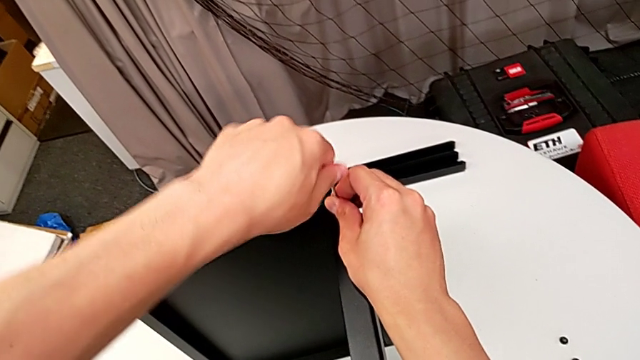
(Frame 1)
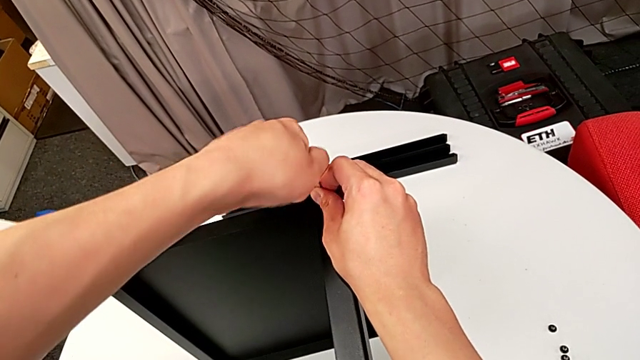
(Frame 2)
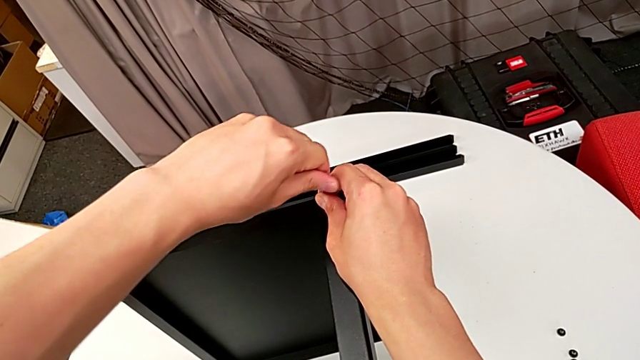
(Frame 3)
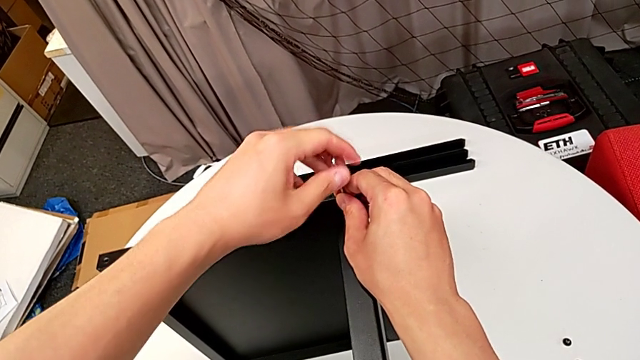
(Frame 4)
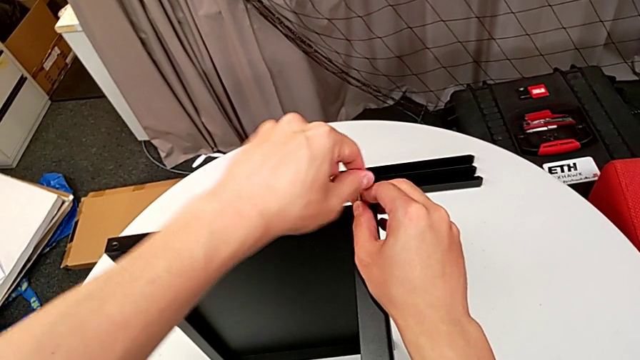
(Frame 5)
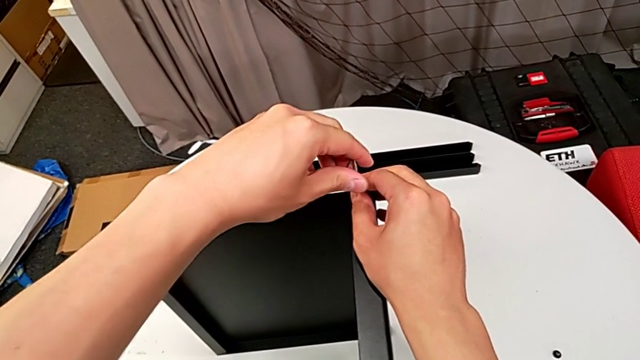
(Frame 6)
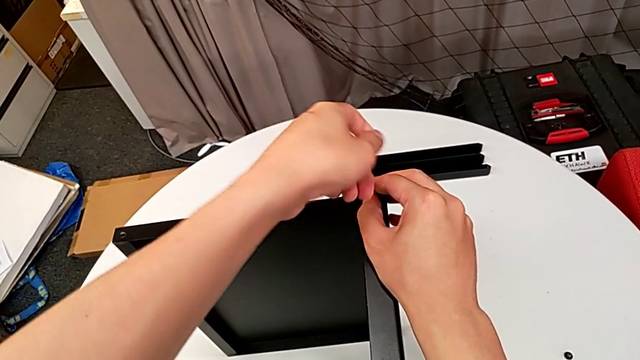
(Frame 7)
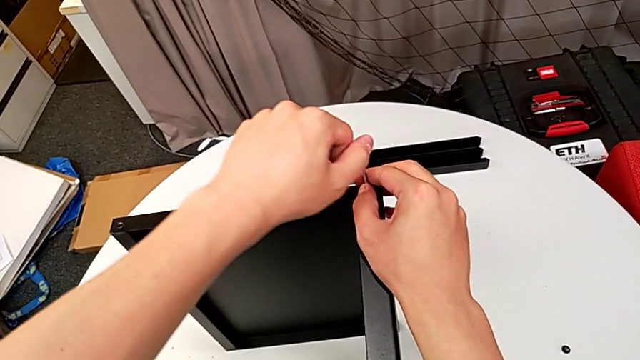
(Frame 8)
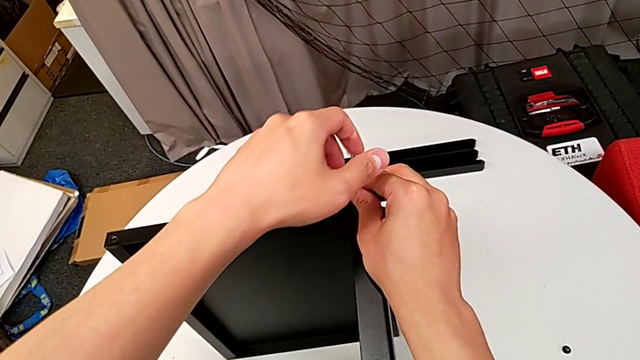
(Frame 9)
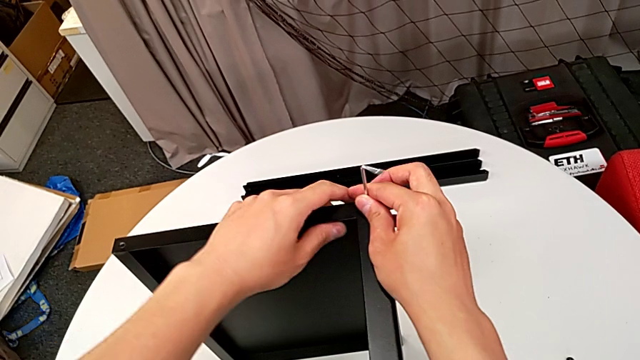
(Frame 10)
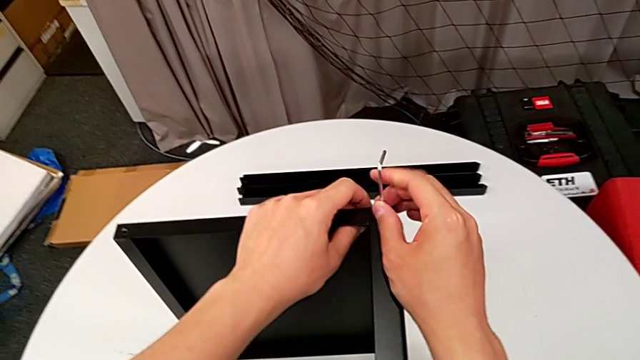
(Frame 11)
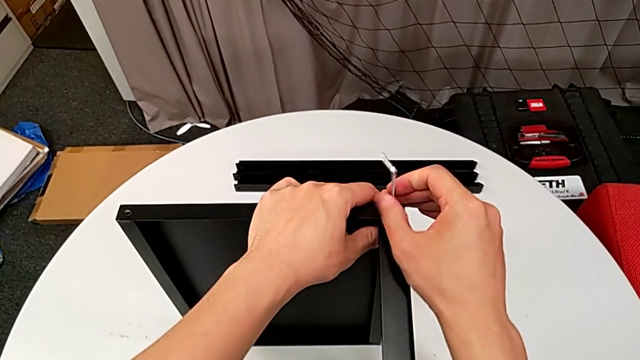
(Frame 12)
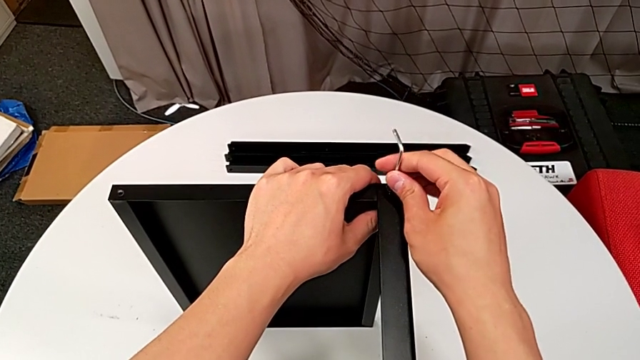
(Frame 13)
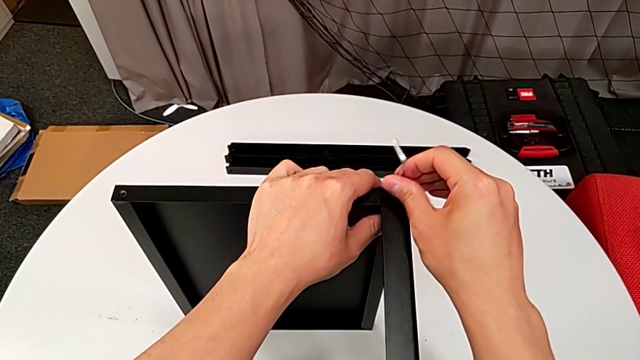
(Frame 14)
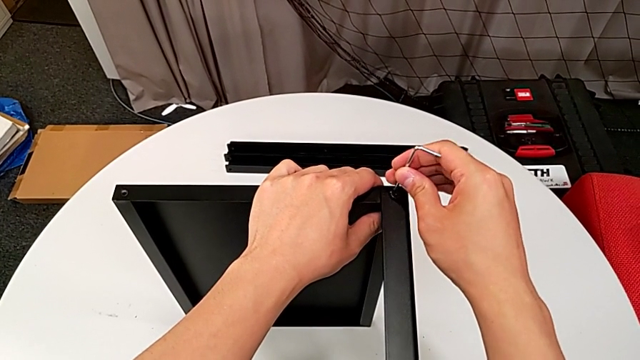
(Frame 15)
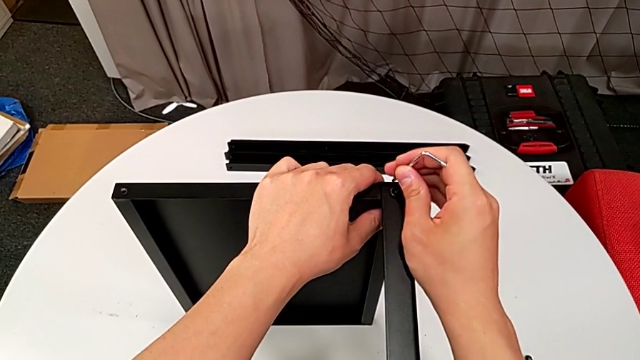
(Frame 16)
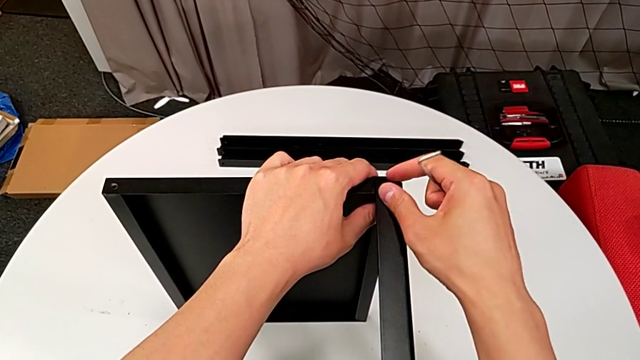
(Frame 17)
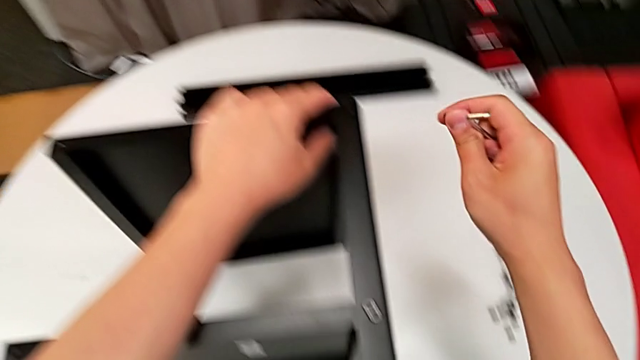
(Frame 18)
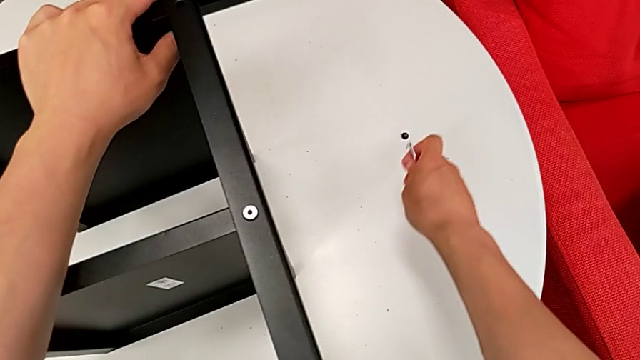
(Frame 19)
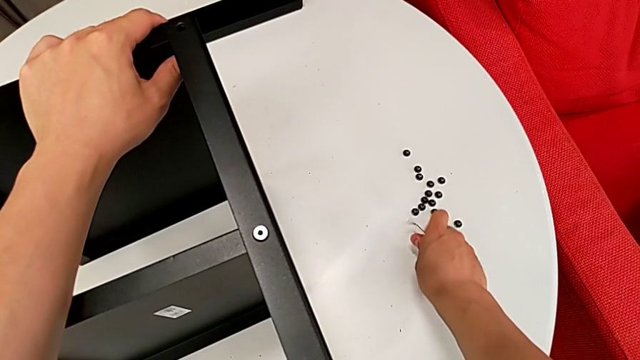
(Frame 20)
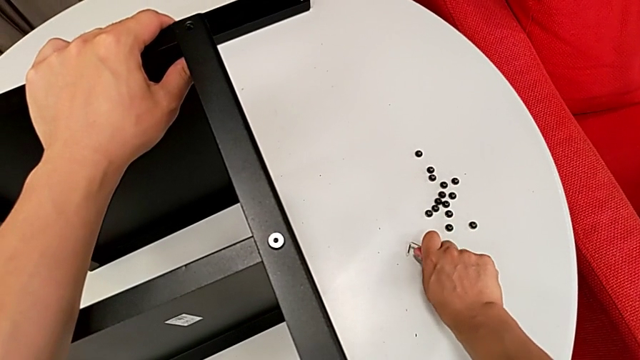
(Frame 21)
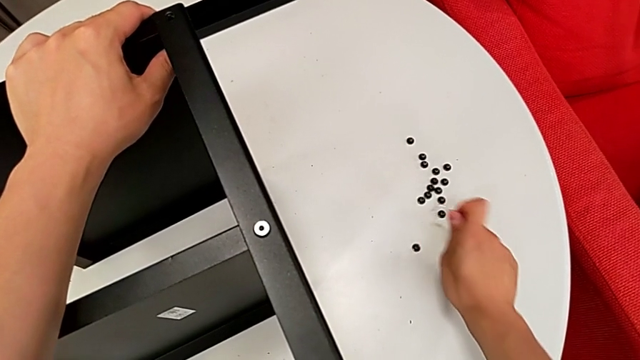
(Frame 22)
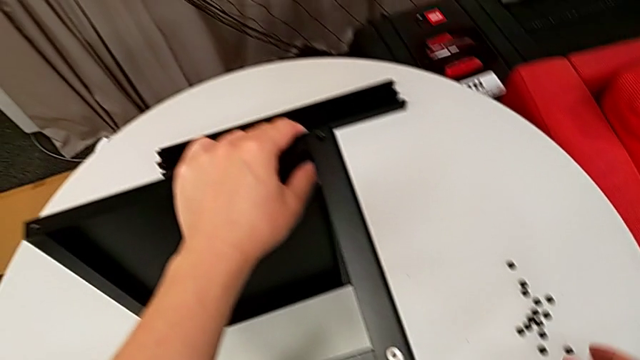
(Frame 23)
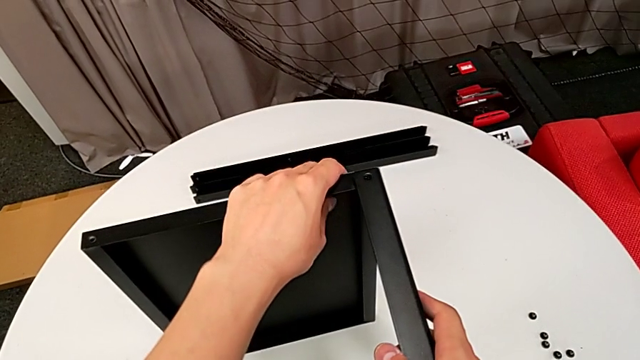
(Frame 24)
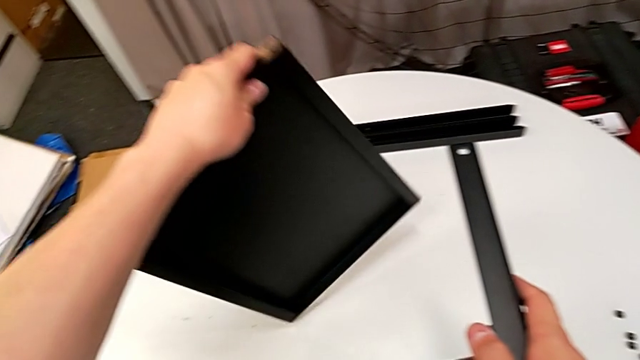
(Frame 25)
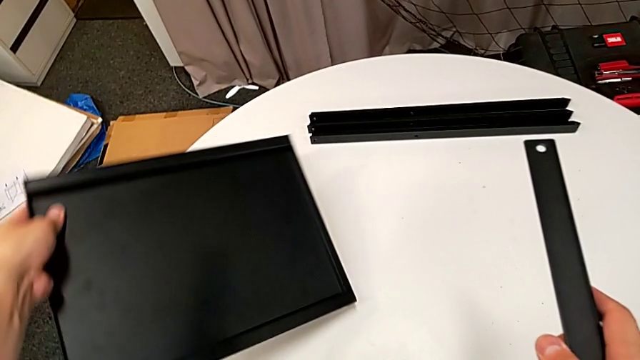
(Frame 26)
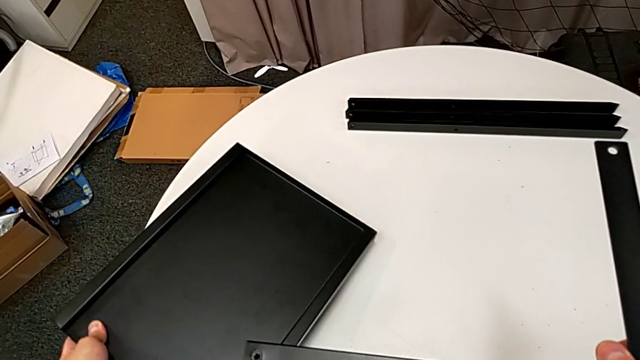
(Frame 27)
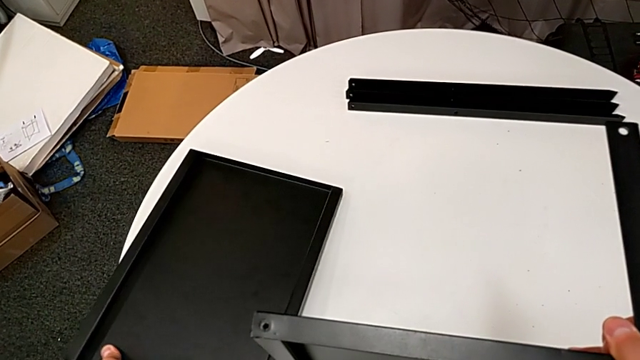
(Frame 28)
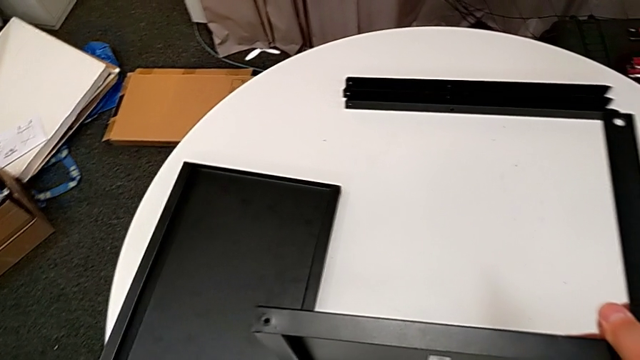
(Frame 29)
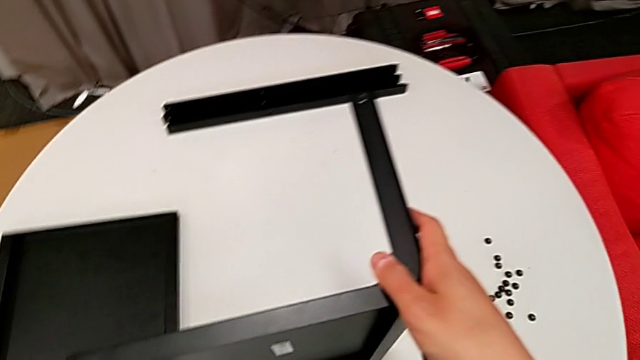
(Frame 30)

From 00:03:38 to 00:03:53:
The camera wearer is disassembling the fourth leg of the table. They unscrew the hex socket head with the left hand, unscrew it with the right hand, withdraw the Allen wrench, disassemble the hex socket head, place the hex socket head, place the Allen wrench, disassemble the top tray, place the top tray and approach the nightstand.

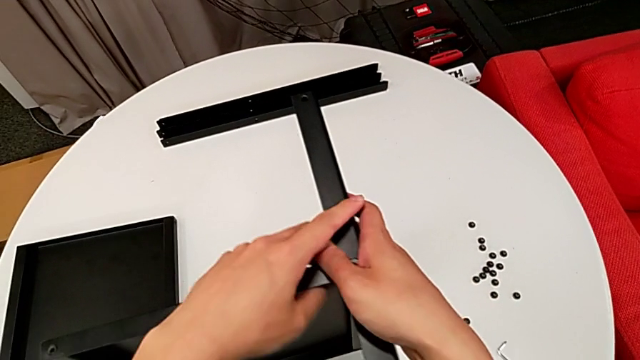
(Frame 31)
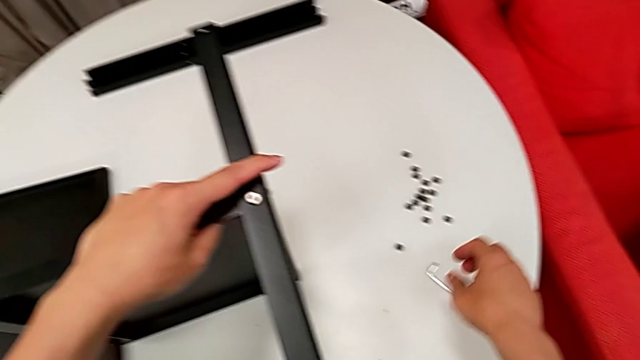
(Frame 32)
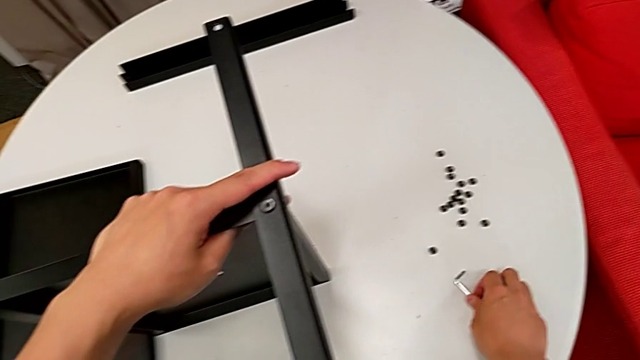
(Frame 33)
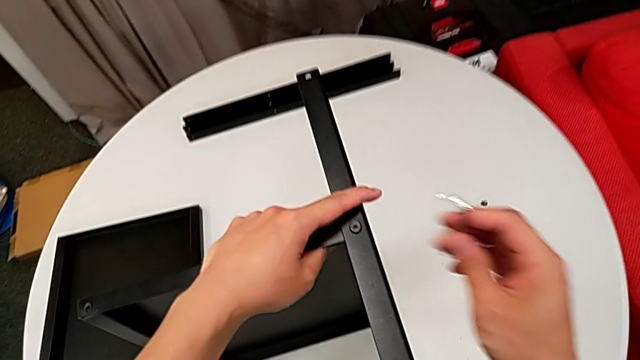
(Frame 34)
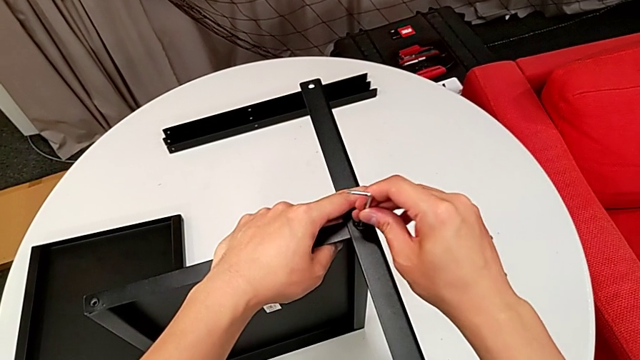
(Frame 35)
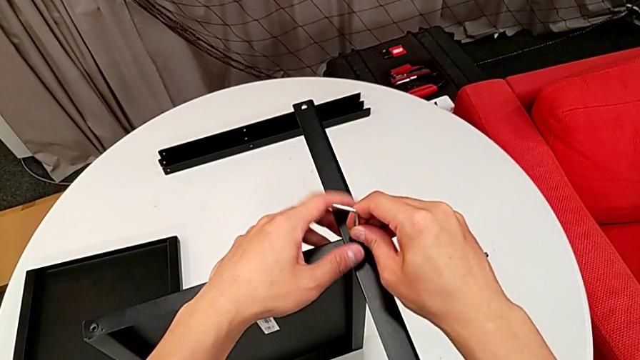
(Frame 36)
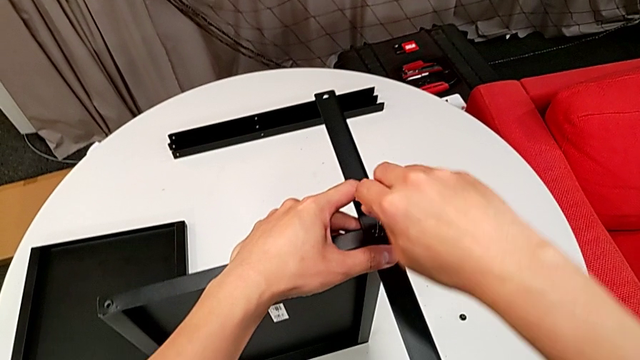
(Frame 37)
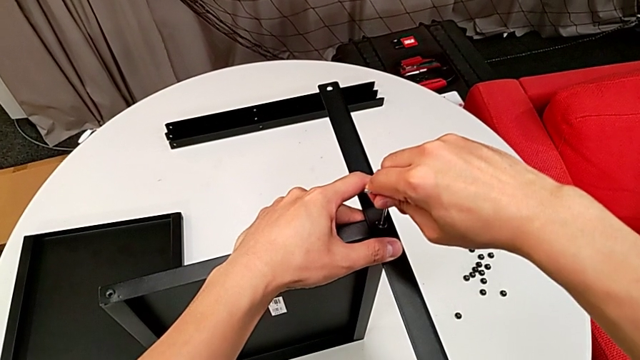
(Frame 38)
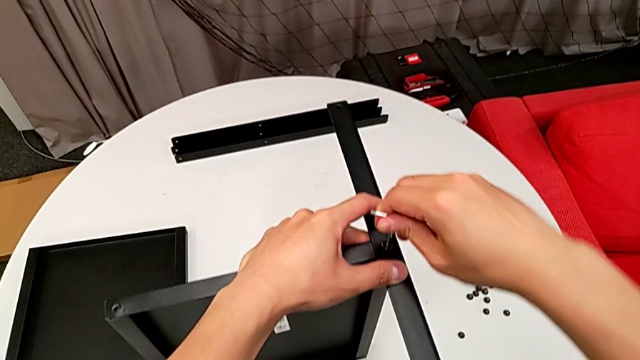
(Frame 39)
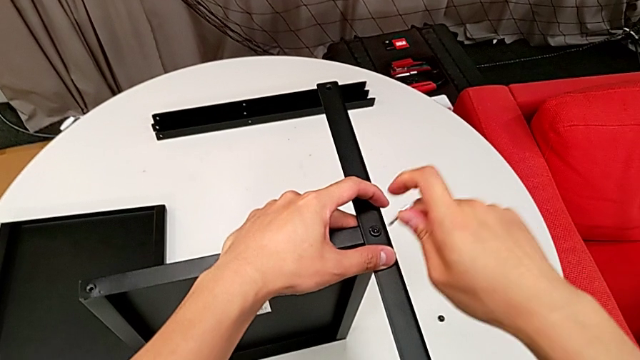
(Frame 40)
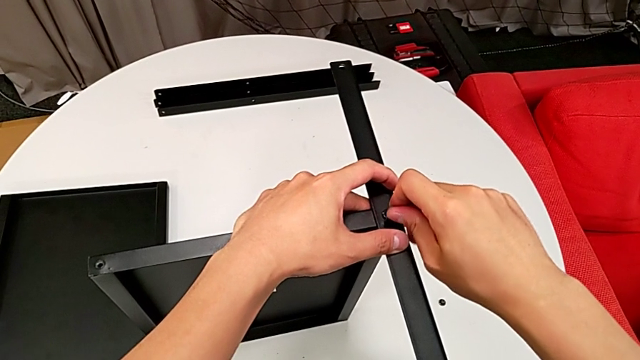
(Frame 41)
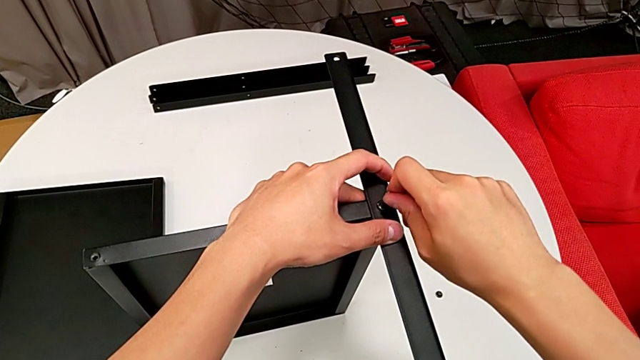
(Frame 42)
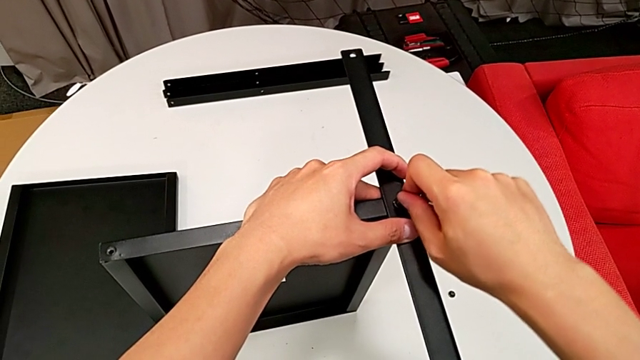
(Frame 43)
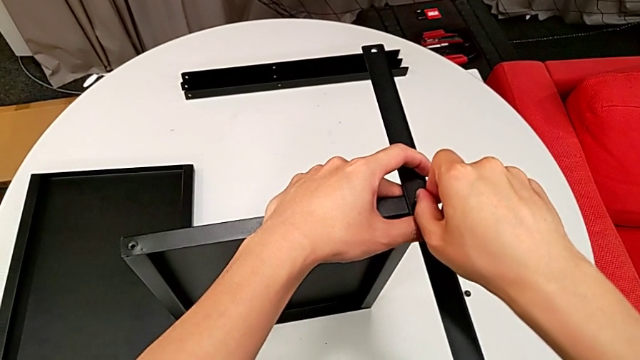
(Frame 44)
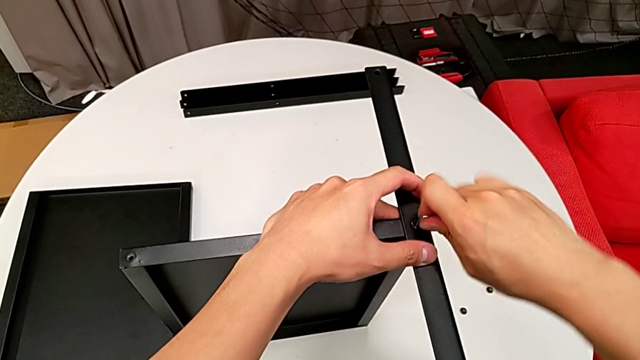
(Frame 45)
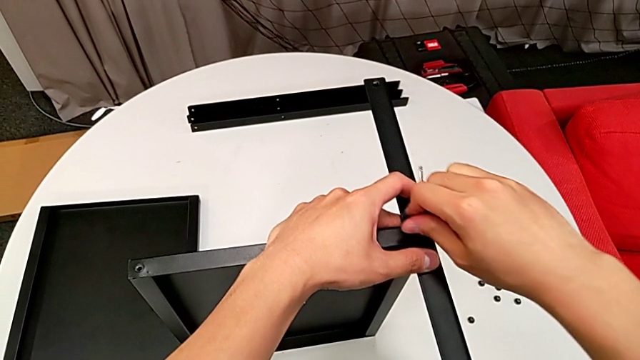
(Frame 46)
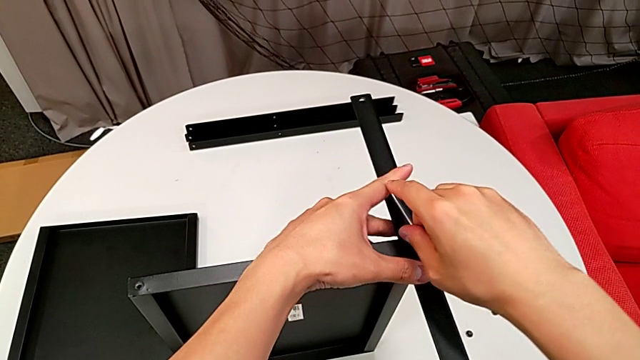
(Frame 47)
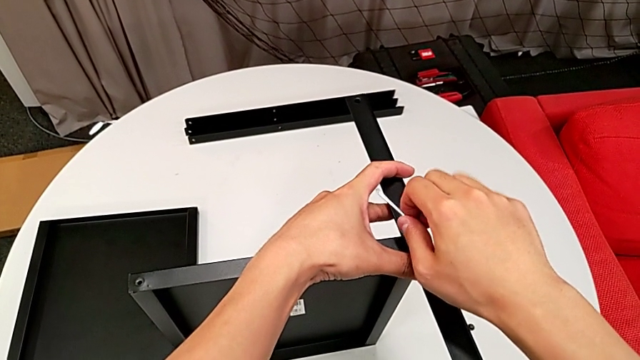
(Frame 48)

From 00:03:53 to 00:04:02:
The camera wearer is disassembling the fourth leg of the table. They grab the Allen wrench, insert the Allen wrench, rotate the Allen wrench, insert the Allen wrench, unscrew the hex socket head and withdraw the Allen wrench.
